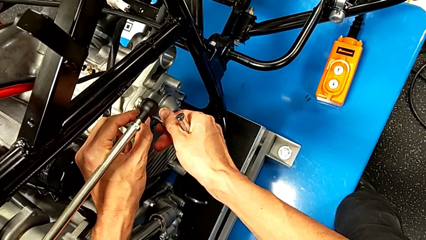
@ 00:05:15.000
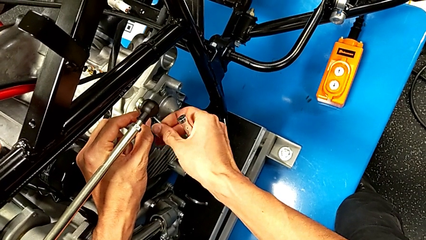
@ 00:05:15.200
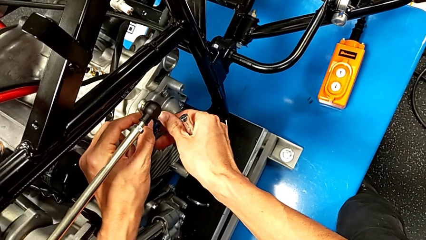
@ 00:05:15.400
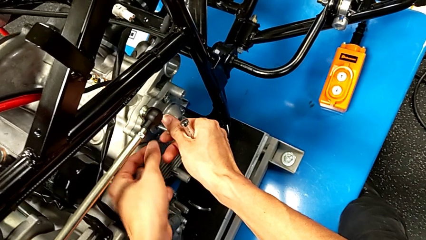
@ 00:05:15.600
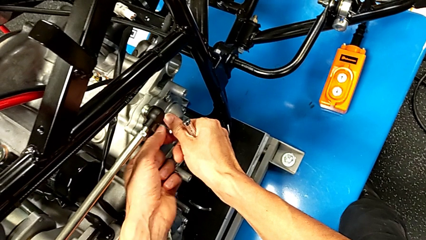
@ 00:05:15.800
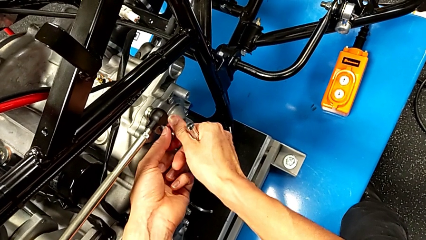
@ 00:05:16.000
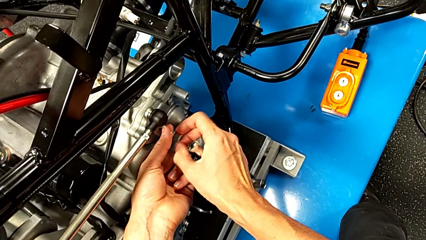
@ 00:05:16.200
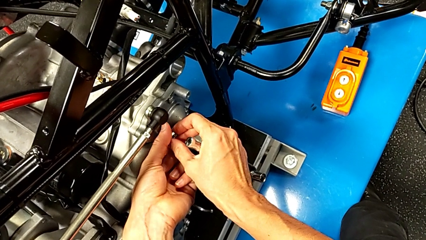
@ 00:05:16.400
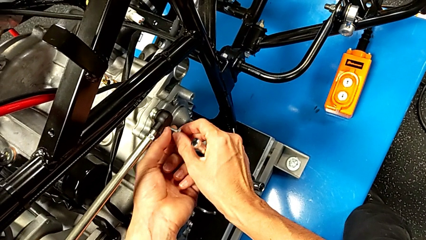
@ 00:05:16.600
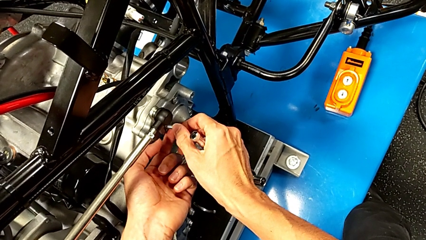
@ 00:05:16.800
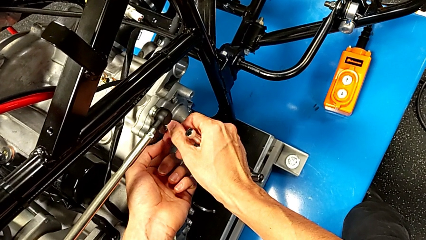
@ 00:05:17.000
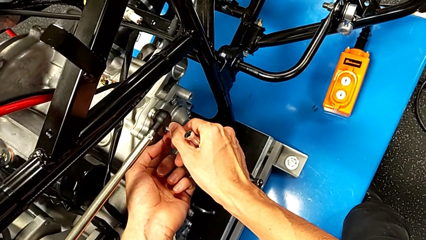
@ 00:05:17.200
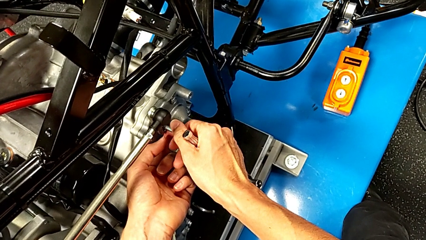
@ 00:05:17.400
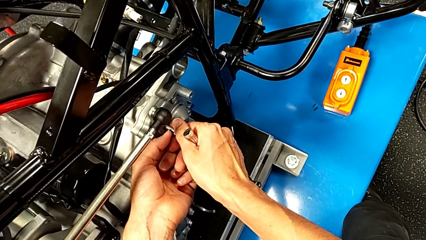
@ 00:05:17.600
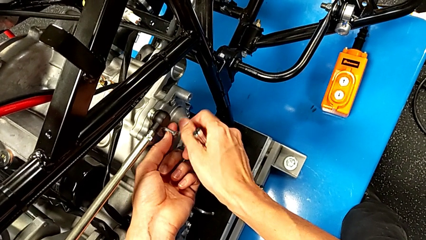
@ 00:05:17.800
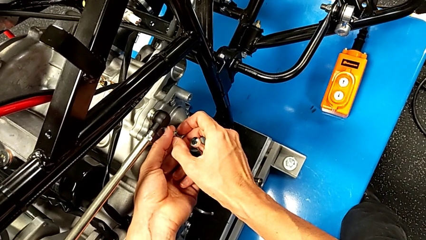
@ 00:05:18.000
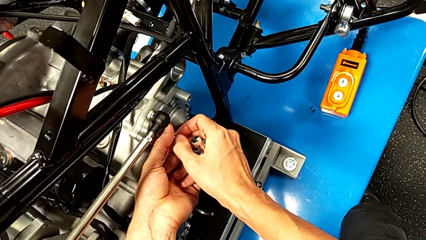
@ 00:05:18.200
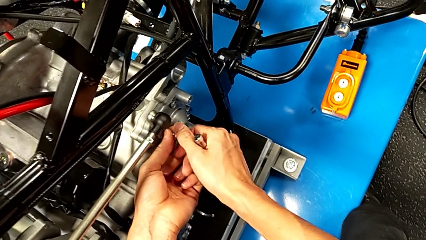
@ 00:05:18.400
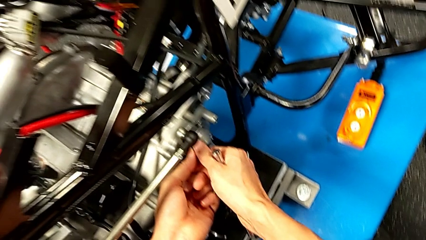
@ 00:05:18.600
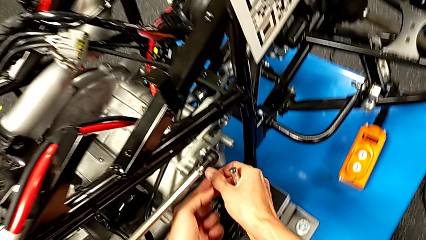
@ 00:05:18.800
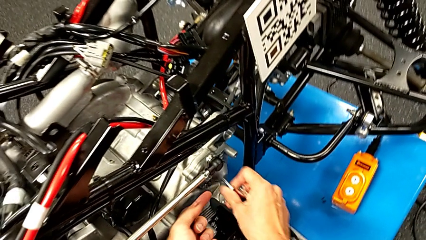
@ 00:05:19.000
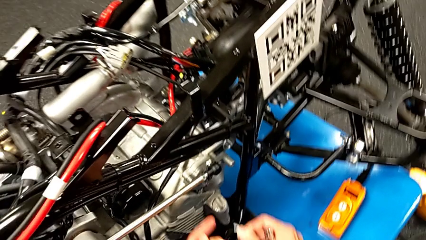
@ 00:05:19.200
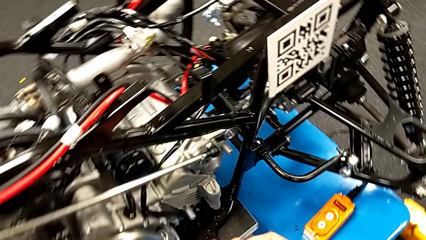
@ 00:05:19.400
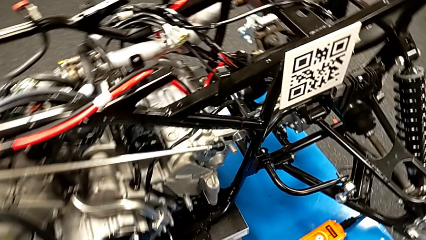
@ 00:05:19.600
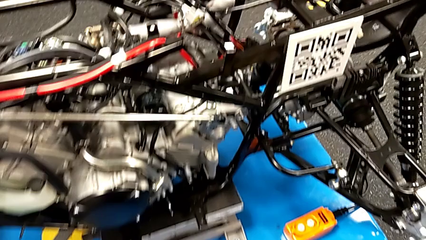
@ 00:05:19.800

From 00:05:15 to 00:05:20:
The camera wearer is unscrewing the shift arm. They screw the bolt and withdraw it.

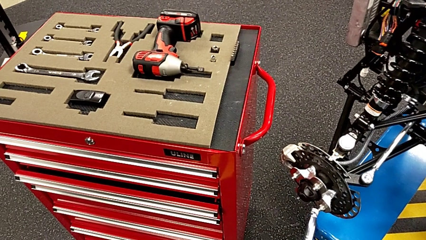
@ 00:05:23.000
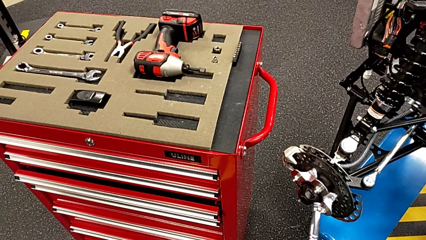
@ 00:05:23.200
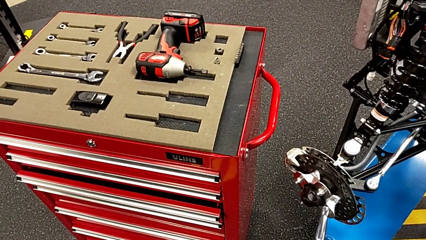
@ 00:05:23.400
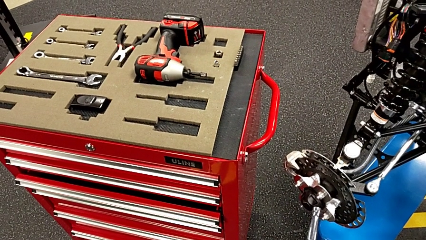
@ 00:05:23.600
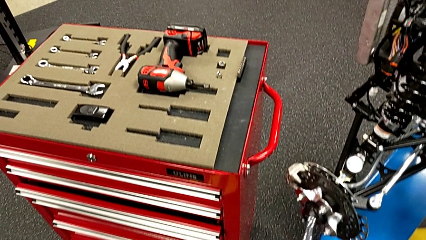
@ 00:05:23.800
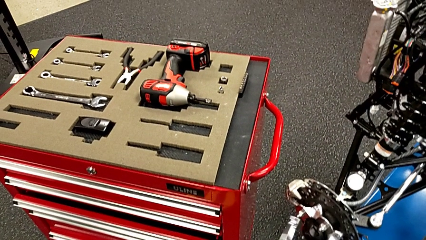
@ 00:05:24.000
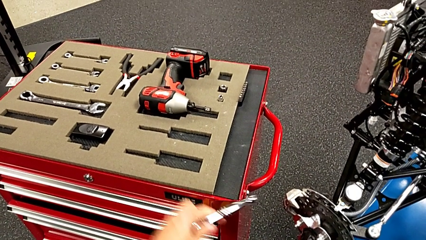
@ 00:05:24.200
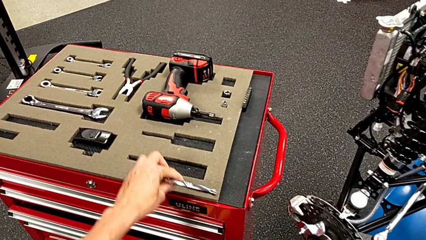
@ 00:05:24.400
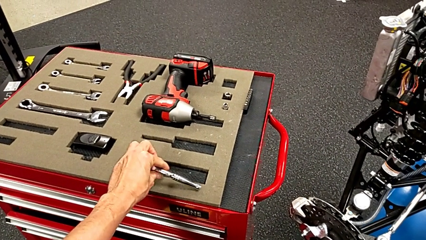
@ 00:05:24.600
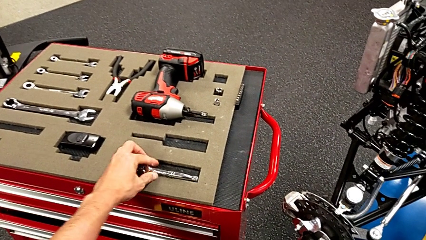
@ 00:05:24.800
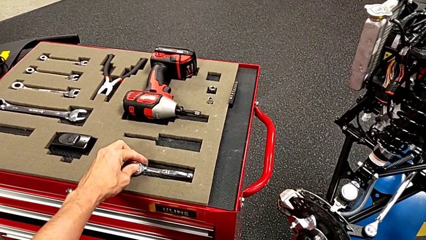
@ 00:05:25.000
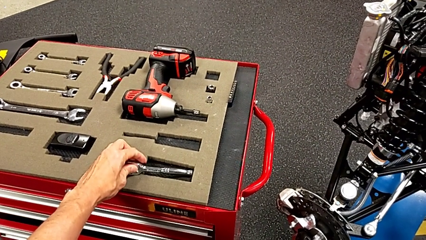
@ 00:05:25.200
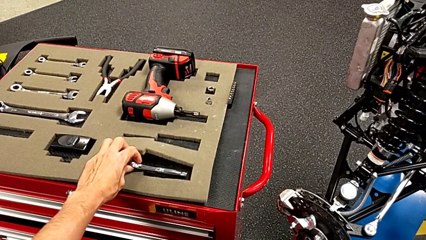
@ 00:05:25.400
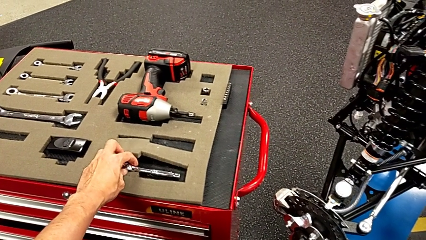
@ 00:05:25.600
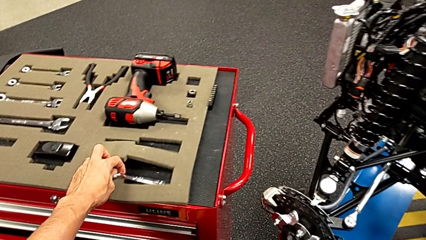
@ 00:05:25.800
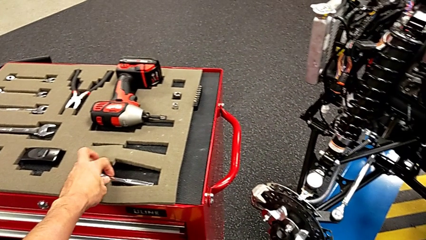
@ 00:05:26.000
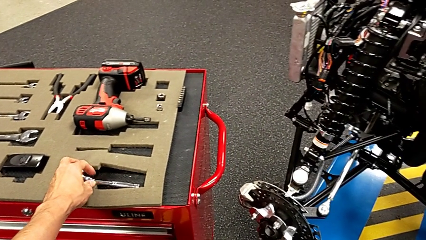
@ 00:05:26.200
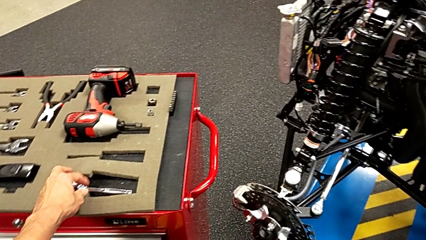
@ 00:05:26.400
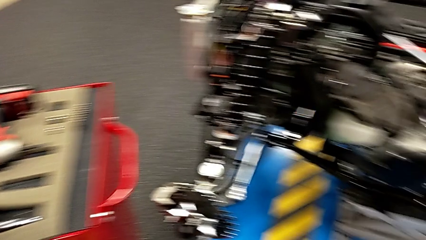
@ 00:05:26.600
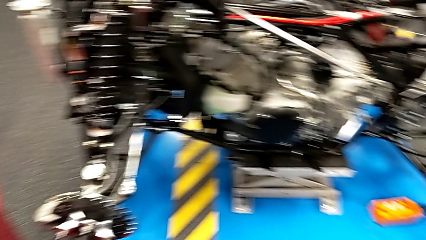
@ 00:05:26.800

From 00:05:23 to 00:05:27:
The camera wearer places the ratchet on the tool cart. They place the ratchet.

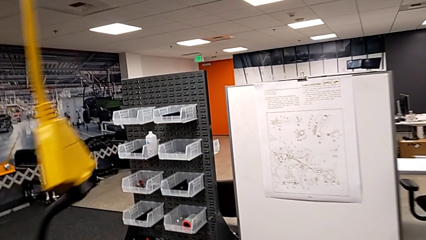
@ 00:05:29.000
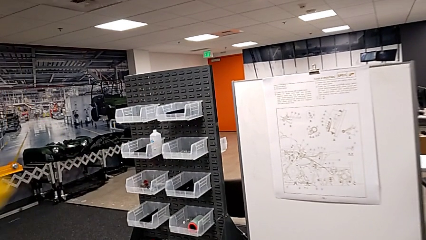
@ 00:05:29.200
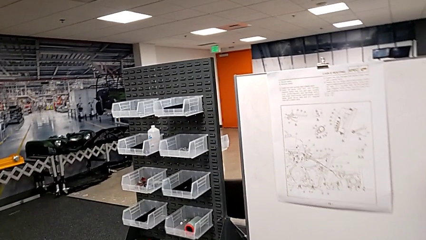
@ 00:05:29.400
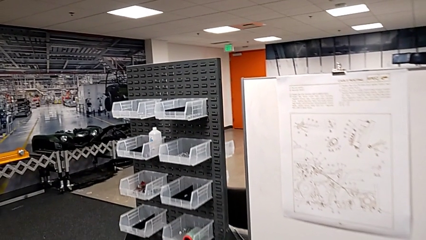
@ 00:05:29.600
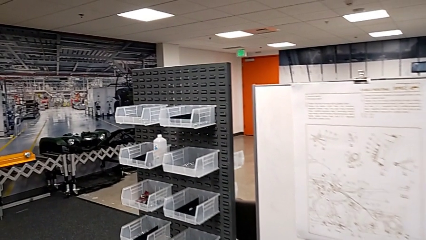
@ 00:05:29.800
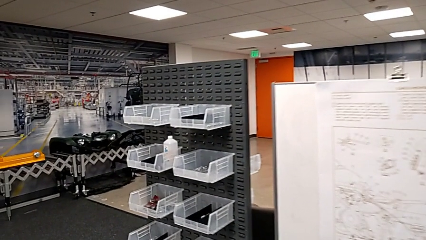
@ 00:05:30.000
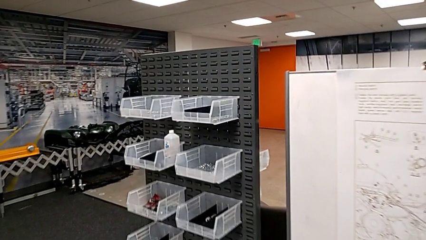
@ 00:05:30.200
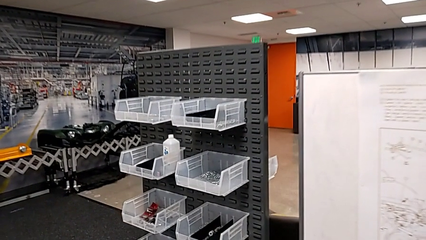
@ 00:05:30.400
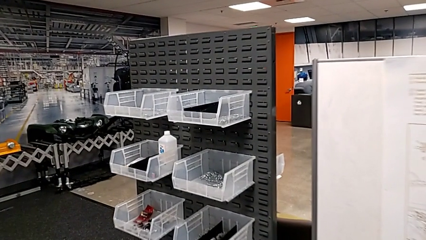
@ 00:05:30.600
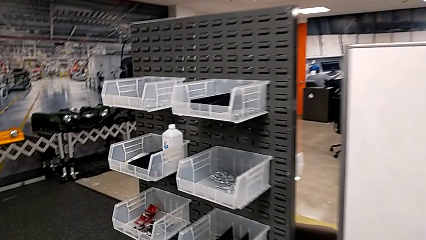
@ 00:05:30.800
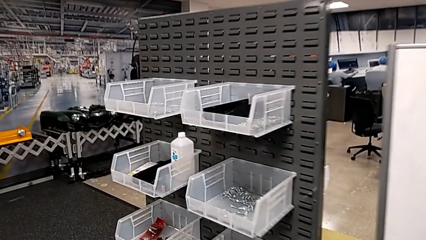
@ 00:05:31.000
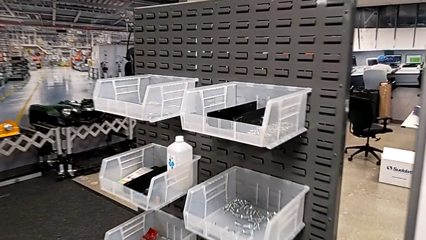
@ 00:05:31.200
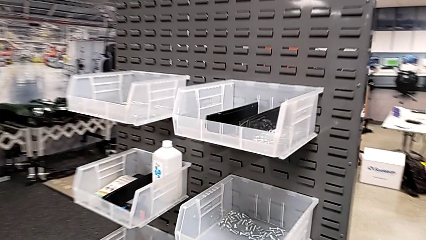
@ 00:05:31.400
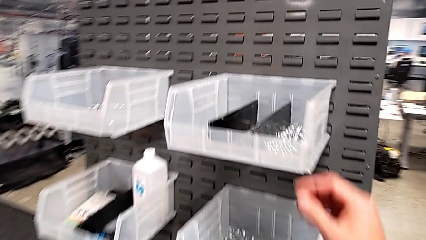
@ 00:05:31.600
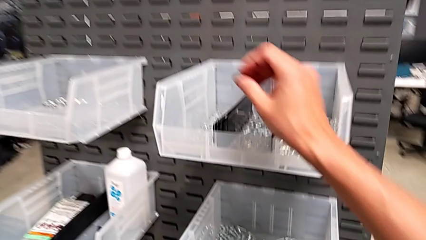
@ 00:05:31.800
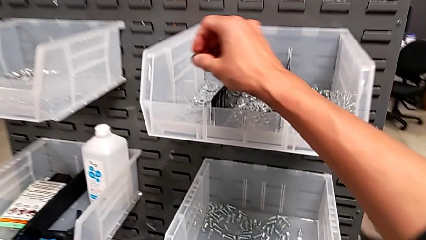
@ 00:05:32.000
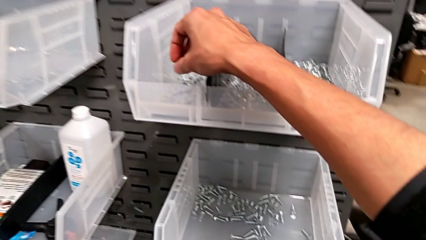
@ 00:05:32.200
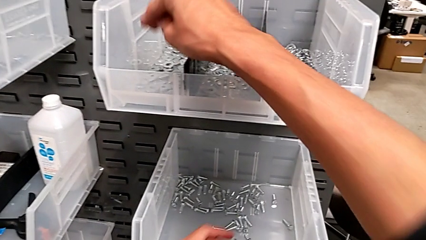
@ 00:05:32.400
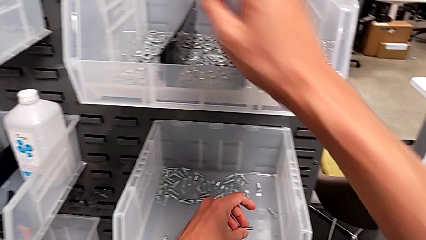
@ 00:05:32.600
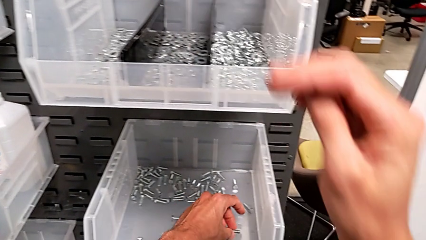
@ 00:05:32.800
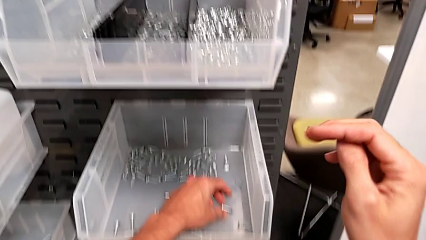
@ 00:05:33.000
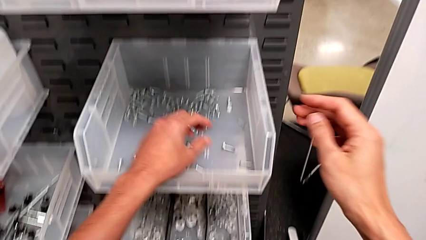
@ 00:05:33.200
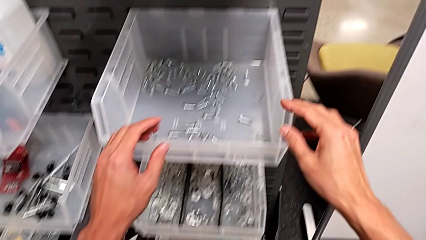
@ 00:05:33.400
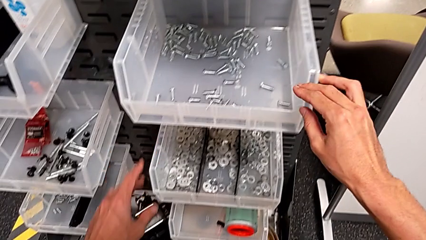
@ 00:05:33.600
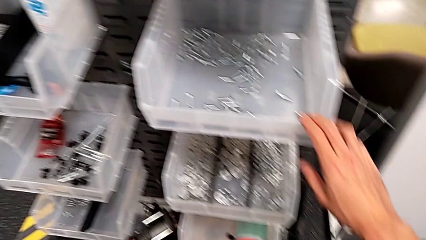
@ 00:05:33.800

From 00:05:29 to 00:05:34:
The camera wearer returns the screw and the washer. They place the washer and place the bolt.

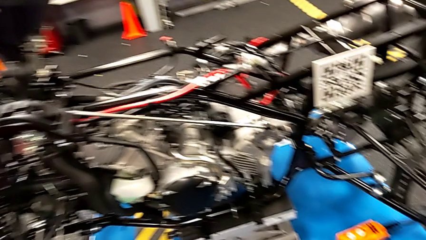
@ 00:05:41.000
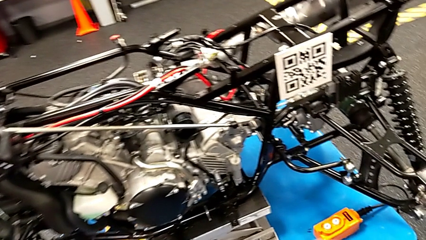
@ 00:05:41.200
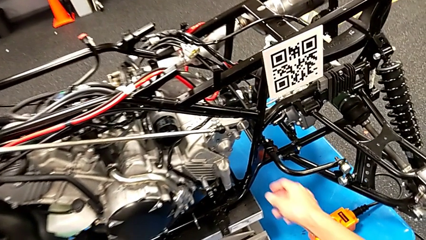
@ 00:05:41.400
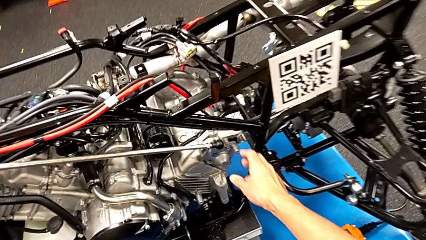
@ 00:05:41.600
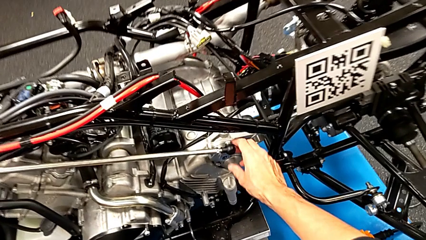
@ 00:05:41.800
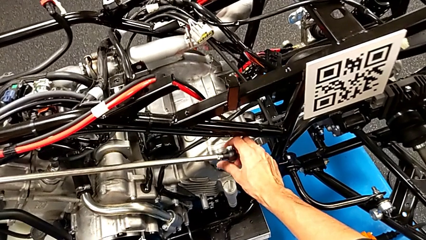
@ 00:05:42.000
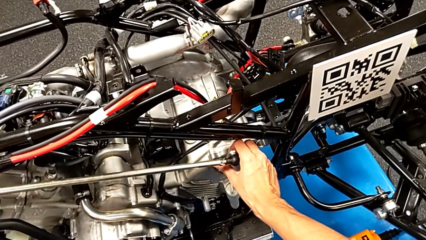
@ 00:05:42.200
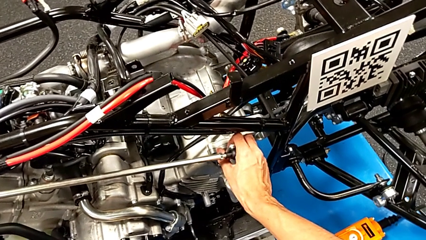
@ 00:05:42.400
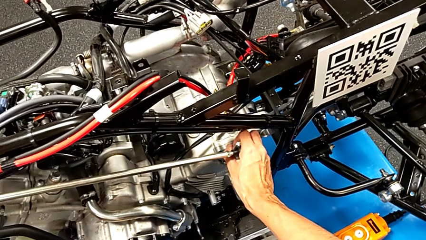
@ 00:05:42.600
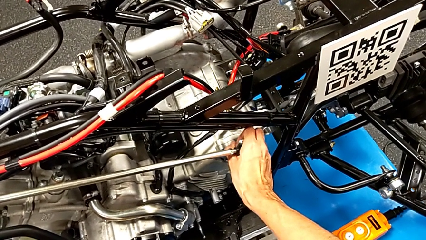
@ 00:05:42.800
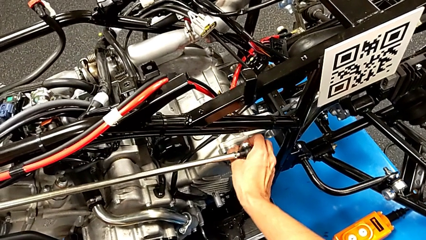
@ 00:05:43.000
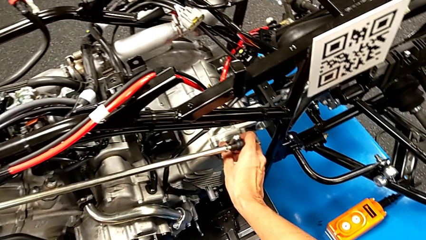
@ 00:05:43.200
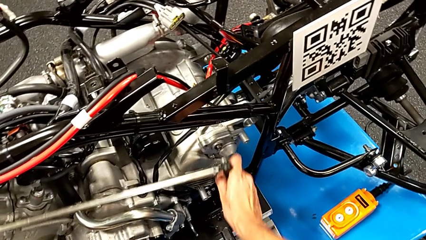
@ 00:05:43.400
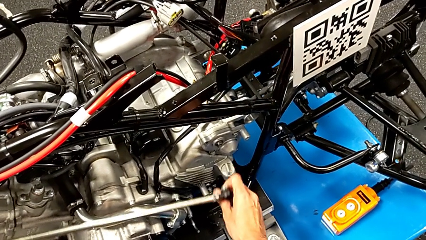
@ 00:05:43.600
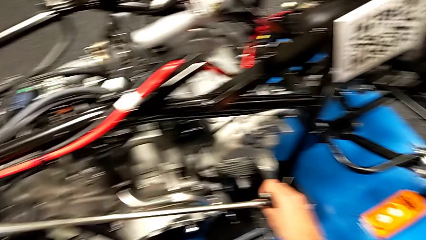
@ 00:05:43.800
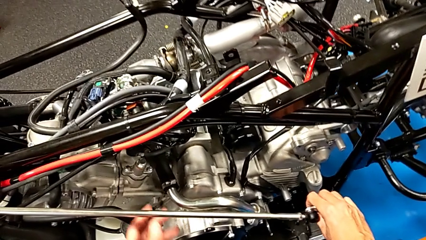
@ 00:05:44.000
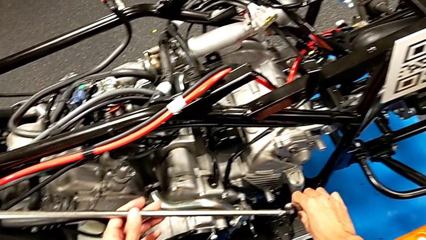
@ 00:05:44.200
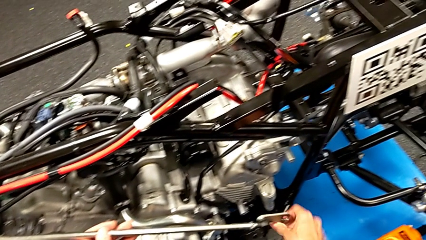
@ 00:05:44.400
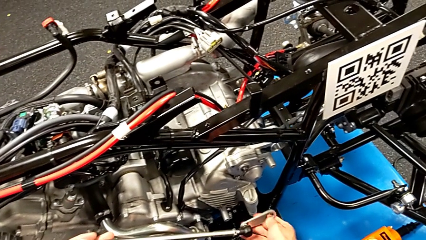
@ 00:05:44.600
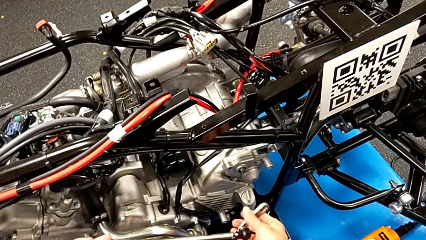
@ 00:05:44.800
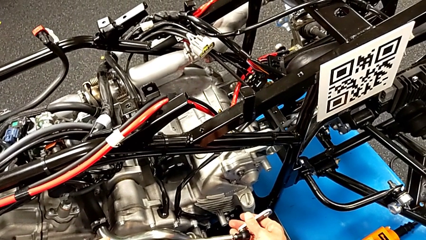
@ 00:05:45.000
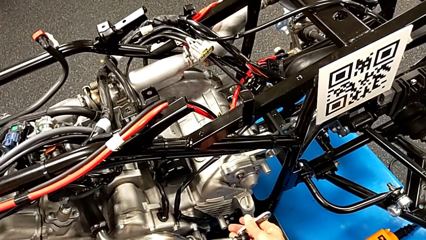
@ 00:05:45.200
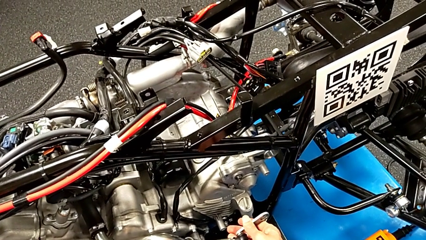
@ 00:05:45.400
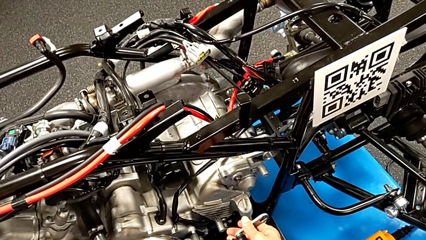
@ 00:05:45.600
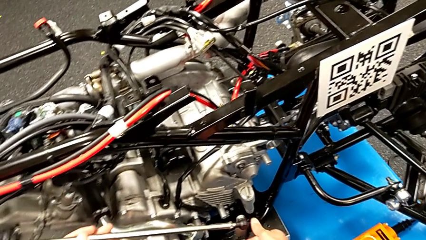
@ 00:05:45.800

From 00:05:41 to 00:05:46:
The camera wearer takes the shift arm. They withdraw the shift arm.
